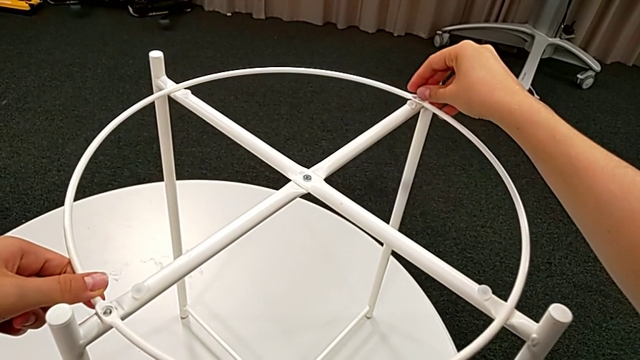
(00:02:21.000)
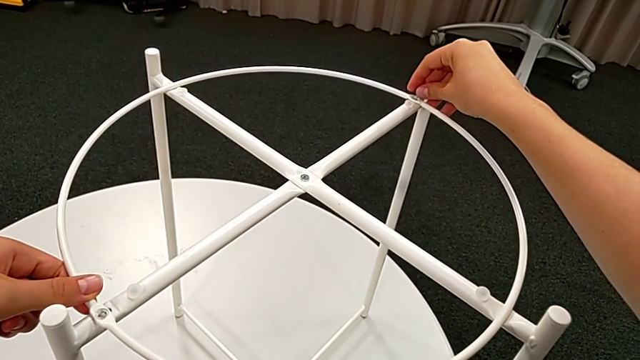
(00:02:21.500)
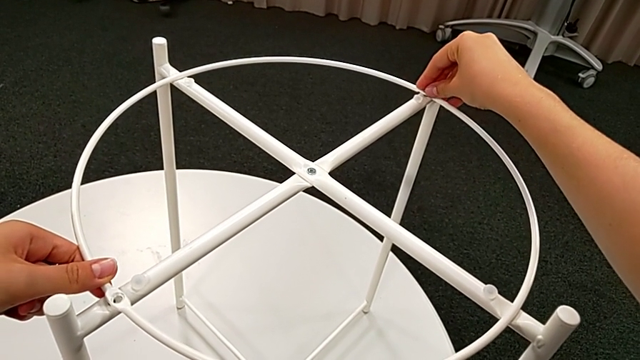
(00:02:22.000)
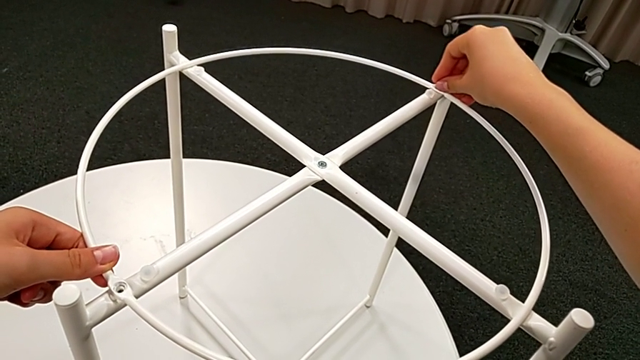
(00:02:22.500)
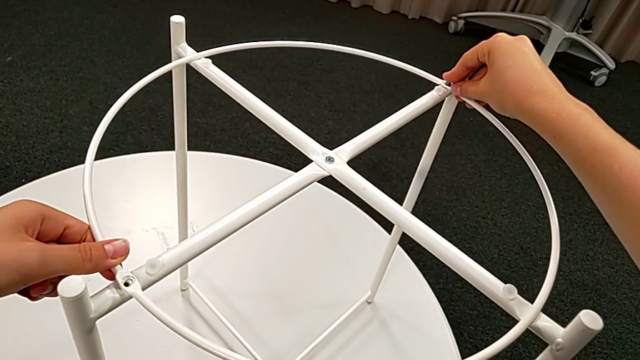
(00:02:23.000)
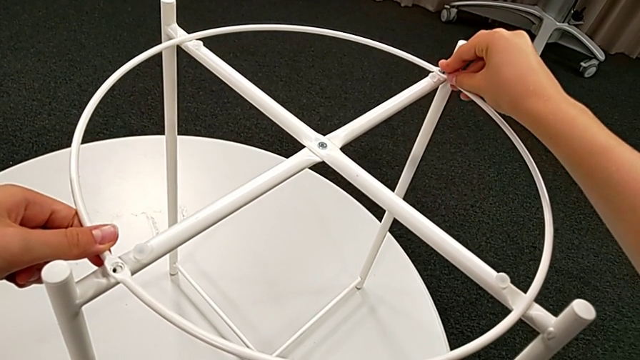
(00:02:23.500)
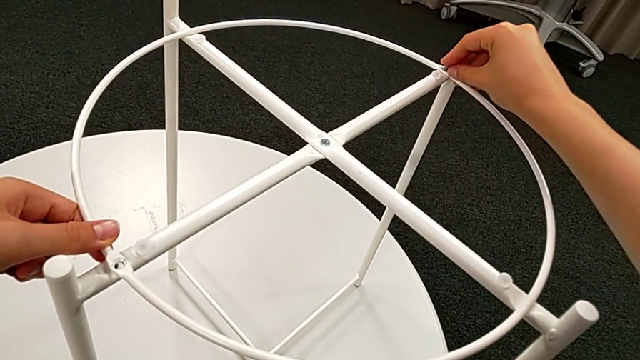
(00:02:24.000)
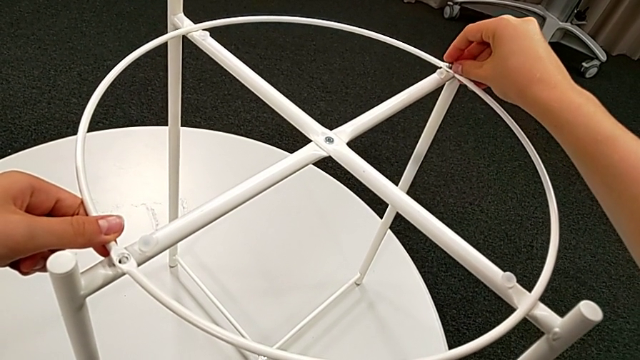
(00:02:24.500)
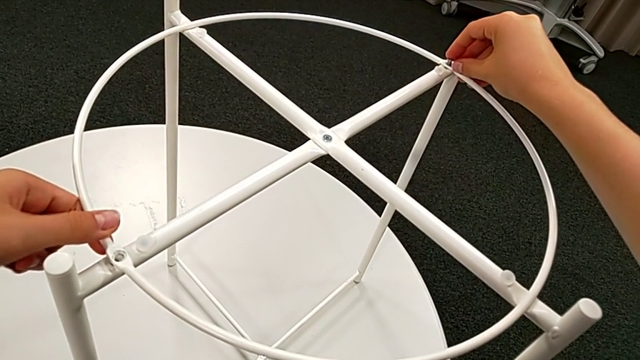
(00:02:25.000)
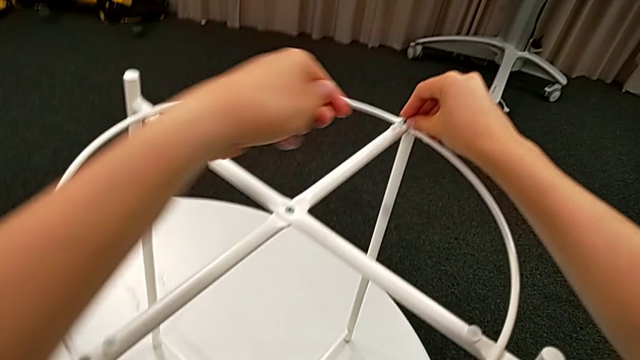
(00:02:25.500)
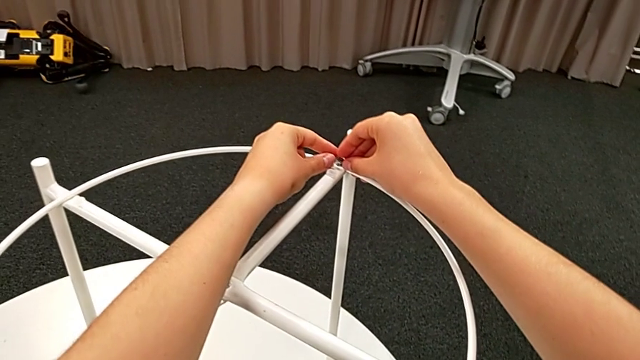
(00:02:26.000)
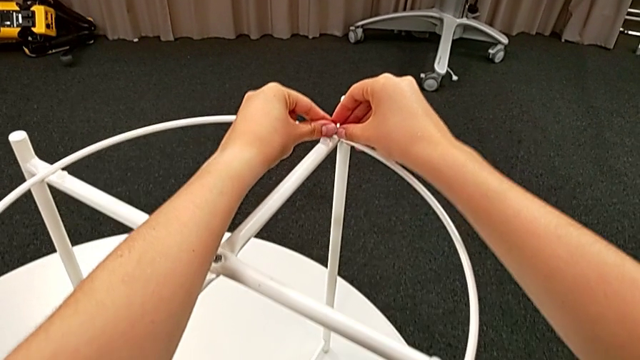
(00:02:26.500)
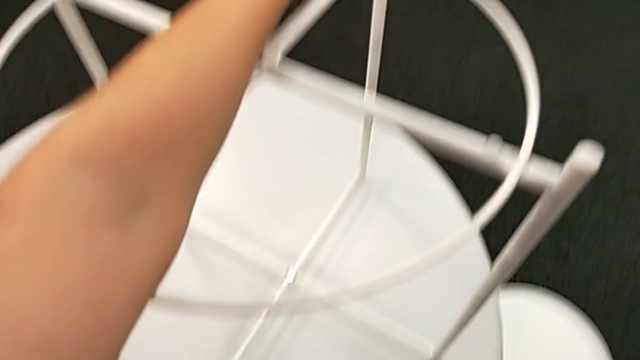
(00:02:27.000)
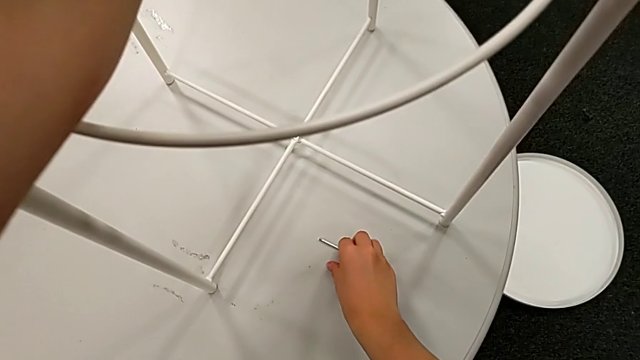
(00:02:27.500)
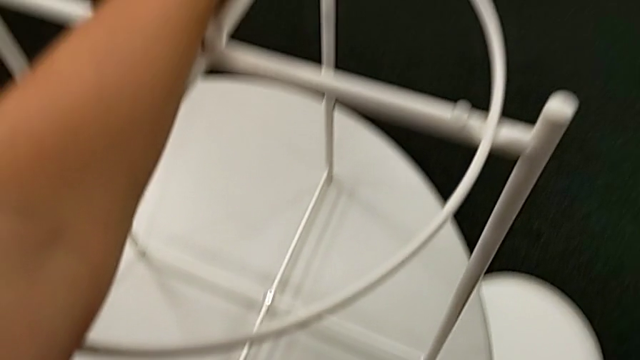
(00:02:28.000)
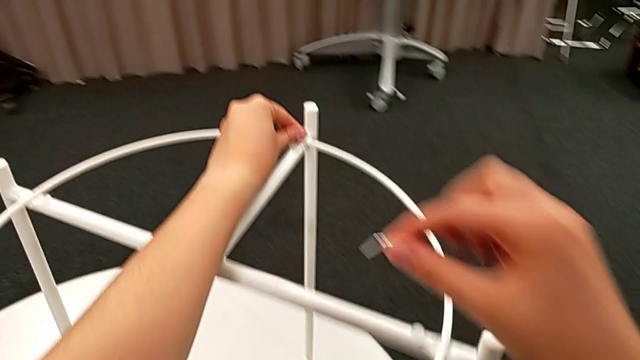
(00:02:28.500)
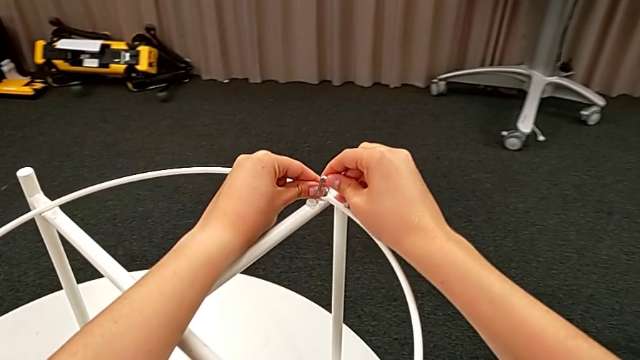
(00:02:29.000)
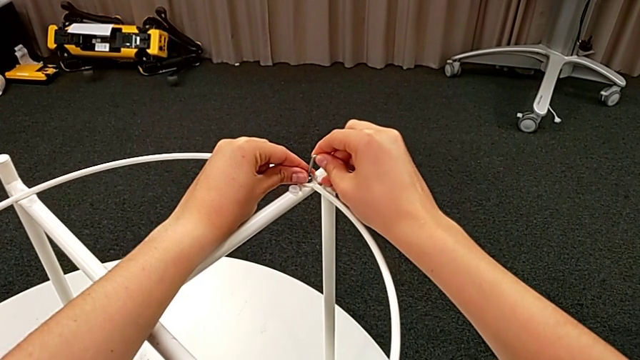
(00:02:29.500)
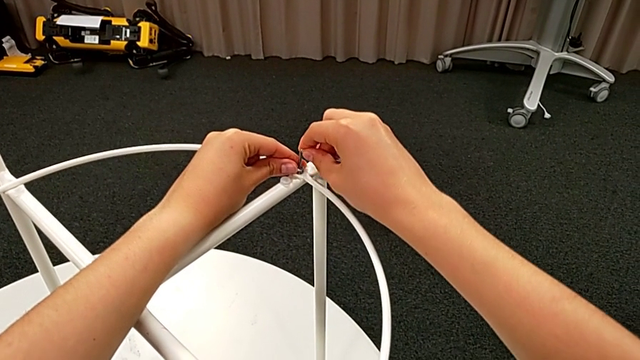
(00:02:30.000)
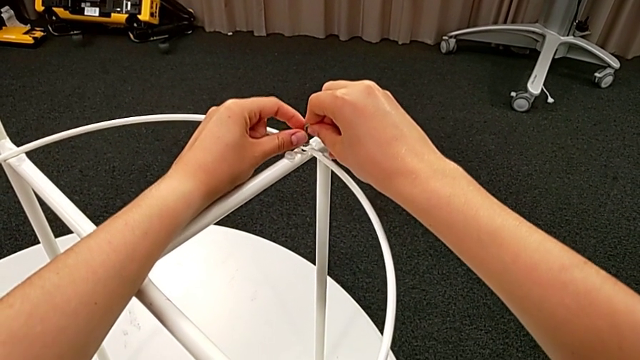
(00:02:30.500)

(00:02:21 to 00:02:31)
The camera wearer is assembling the circle with the legs. They insert the hex socket head, hold it, grab the Allen wrench and insert it.

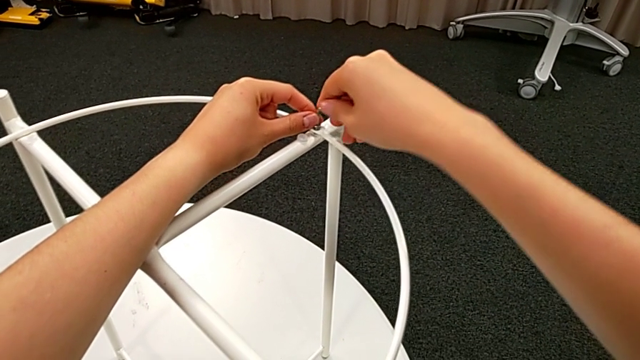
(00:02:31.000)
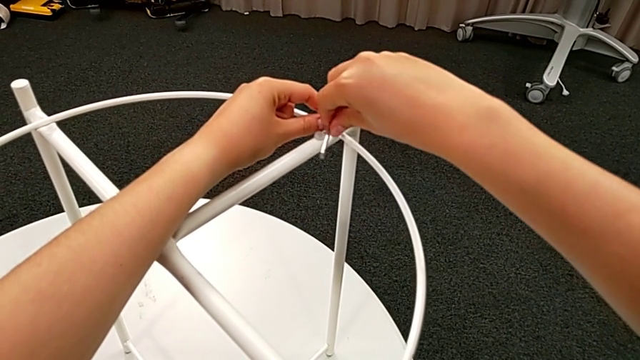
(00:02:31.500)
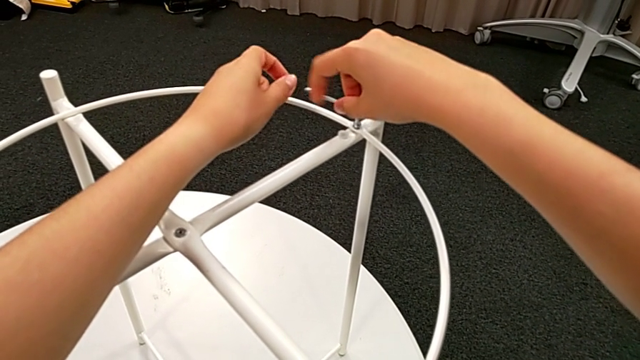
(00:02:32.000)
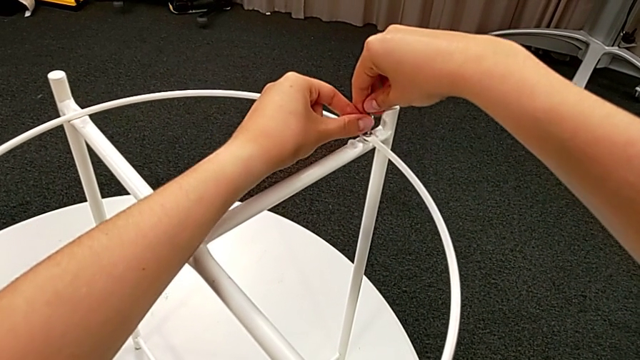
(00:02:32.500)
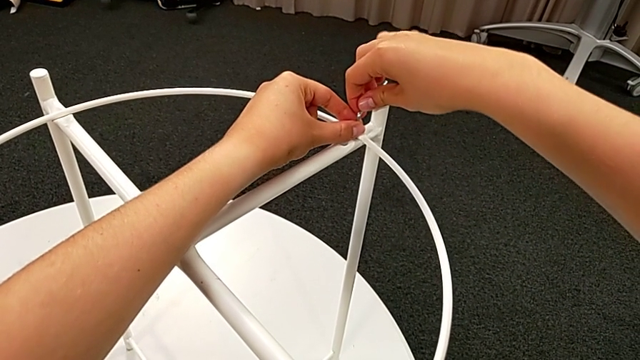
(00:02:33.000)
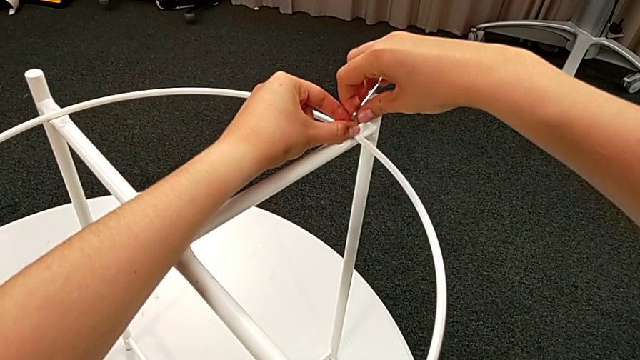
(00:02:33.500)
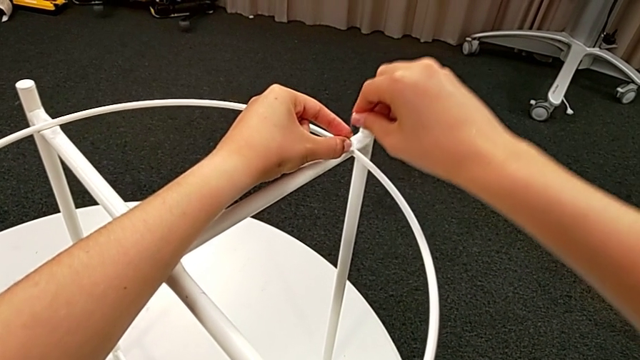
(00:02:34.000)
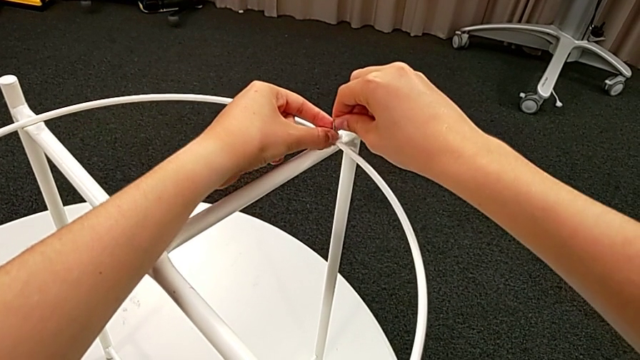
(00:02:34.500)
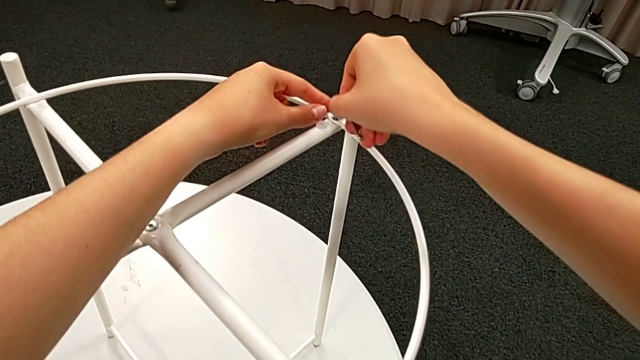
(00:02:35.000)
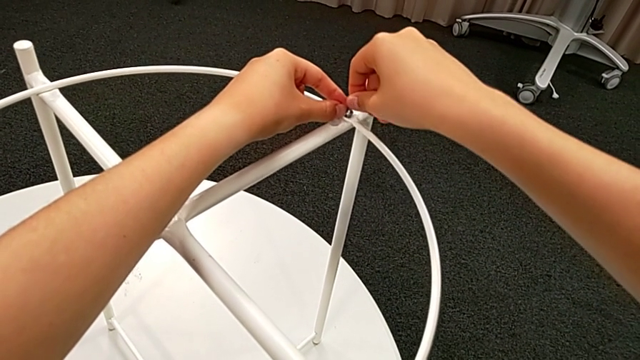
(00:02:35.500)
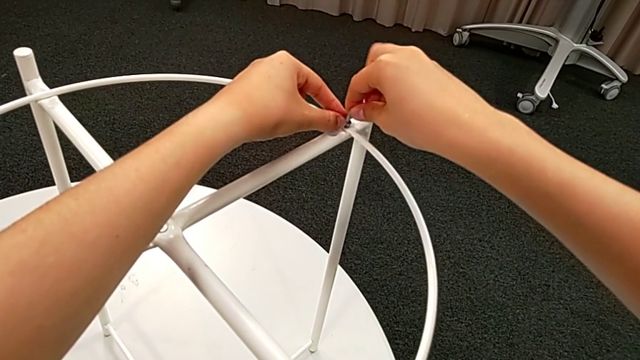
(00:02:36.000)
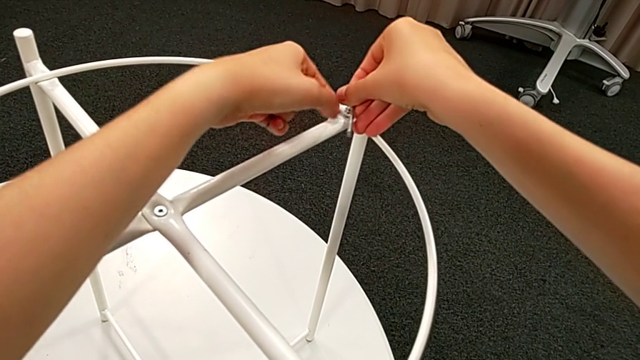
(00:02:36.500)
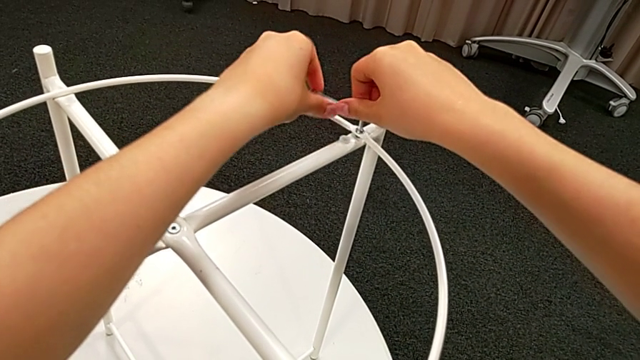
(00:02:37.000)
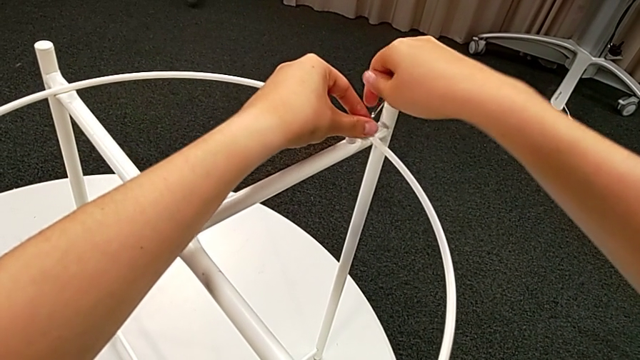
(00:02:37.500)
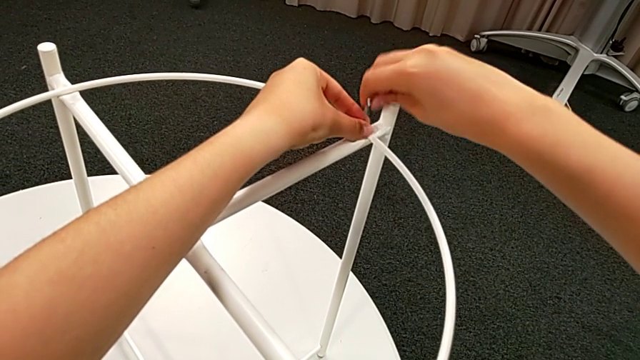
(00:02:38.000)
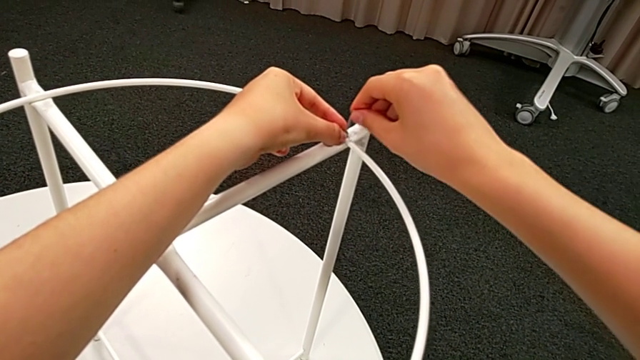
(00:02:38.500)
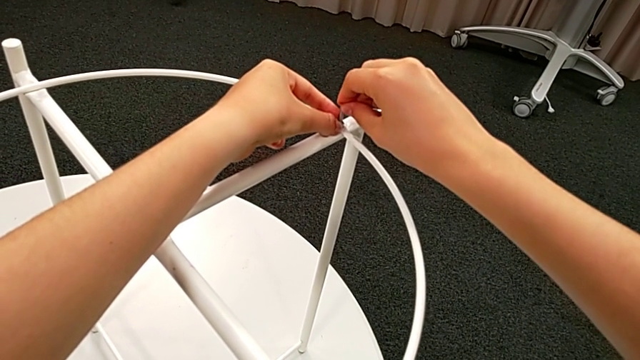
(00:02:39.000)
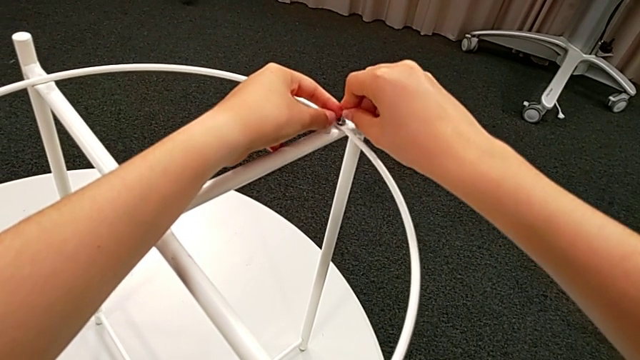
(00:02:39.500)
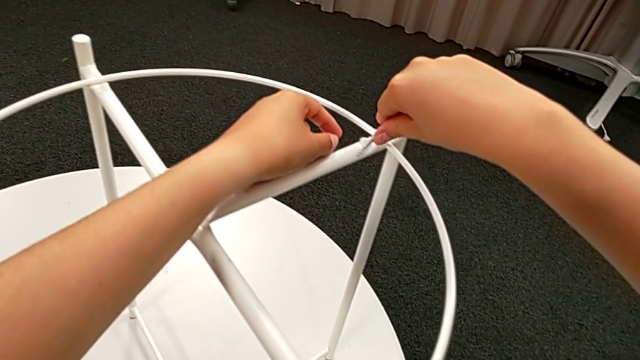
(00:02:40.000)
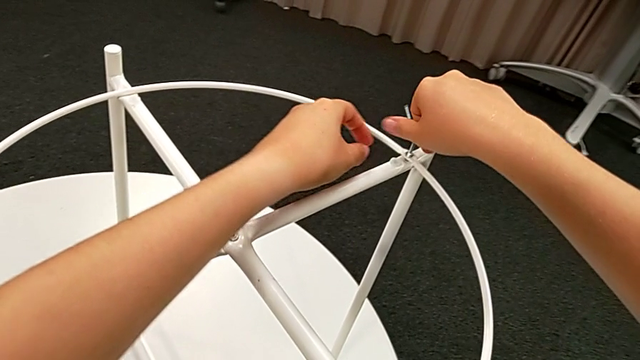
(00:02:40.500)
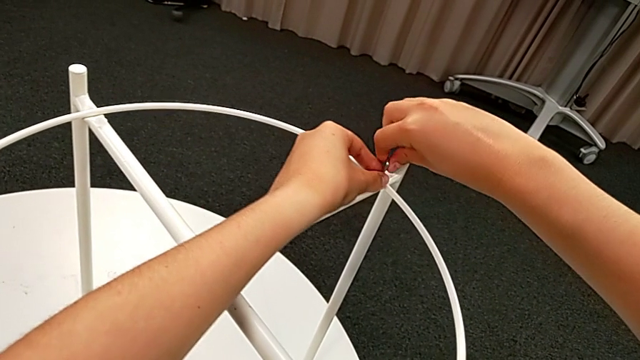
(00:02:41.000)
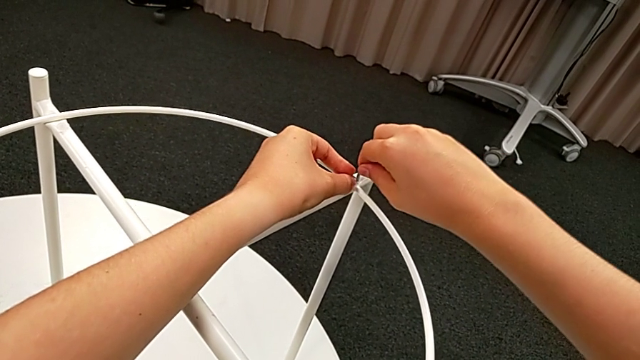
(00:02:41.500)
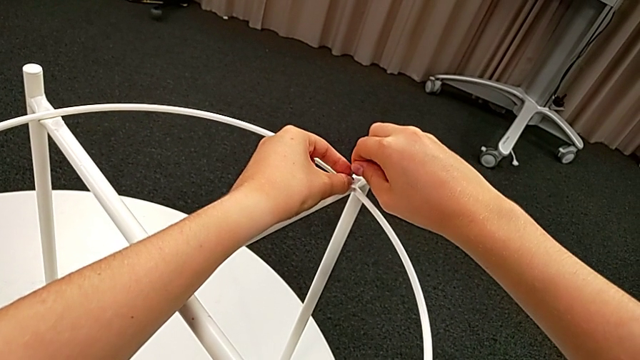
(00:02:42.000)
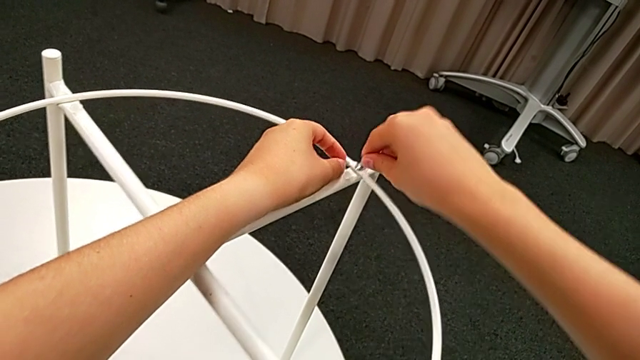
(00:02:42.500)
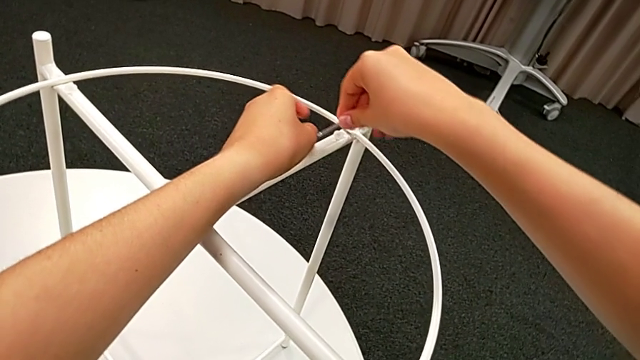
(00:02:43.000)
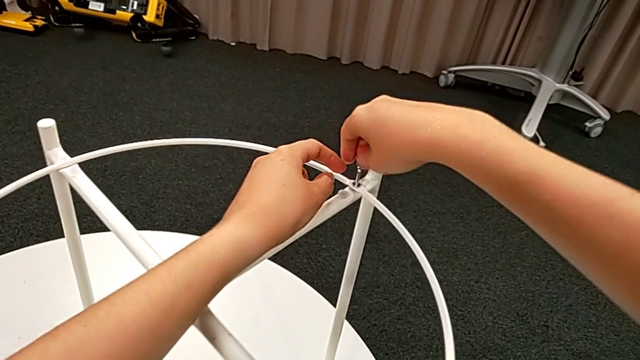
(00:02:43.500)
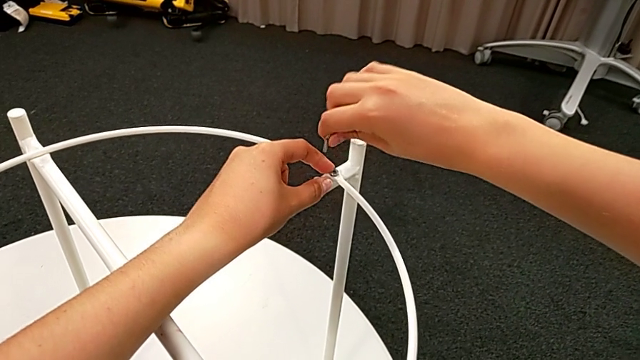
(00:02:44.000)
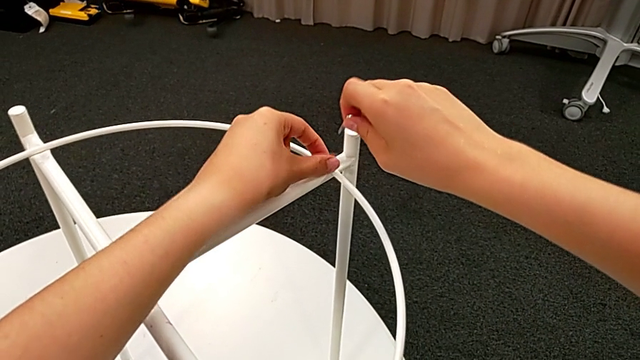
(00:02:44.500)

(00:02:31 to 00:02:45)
The camera wearer is assembling the circle with the legs. They screw the hex socket head four times and withdraw the Allen wrench.
